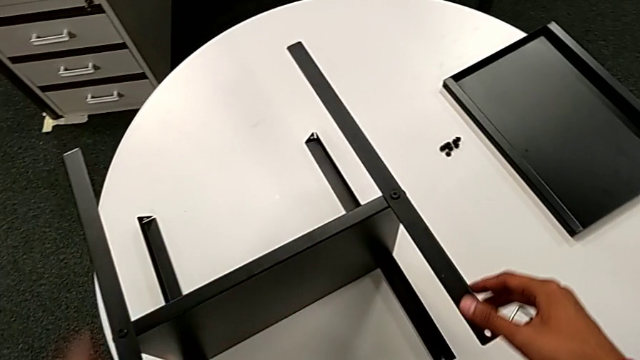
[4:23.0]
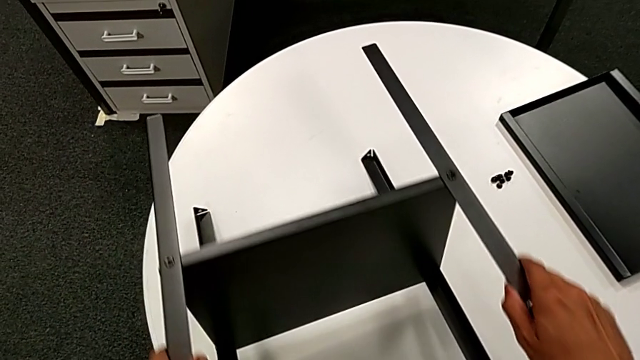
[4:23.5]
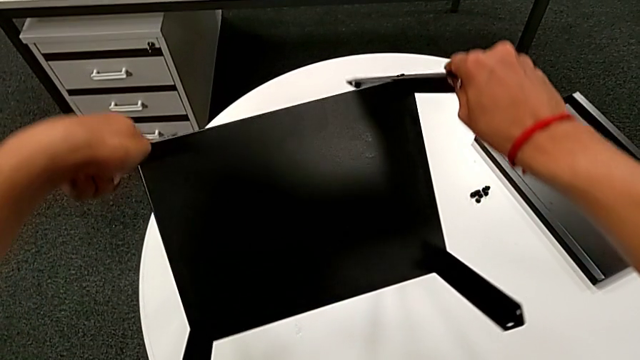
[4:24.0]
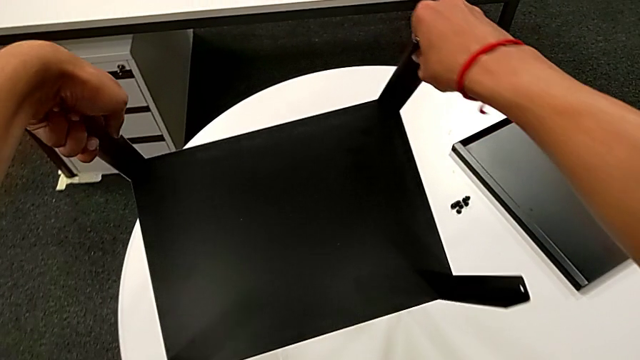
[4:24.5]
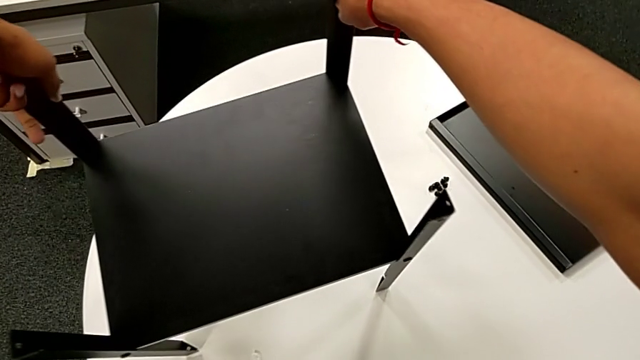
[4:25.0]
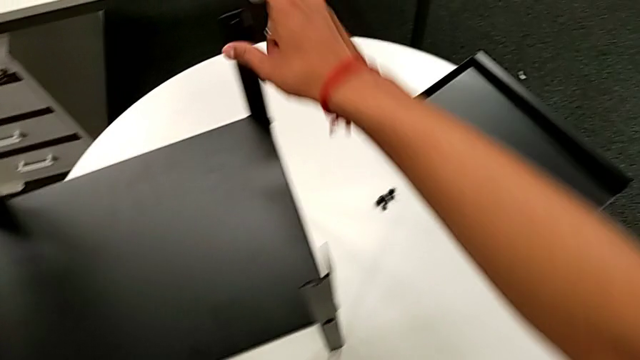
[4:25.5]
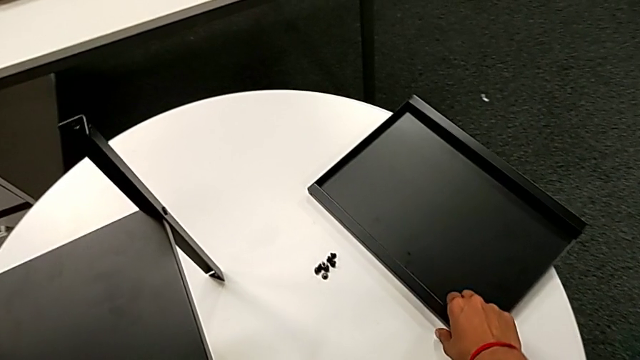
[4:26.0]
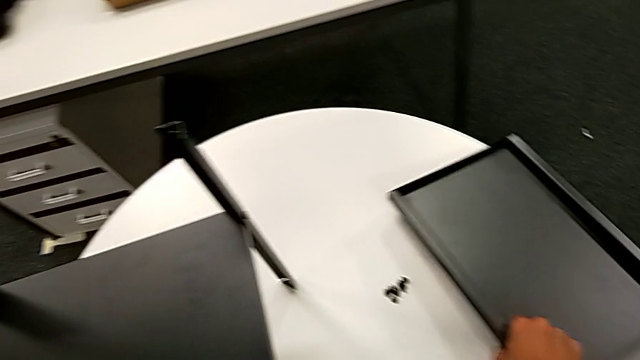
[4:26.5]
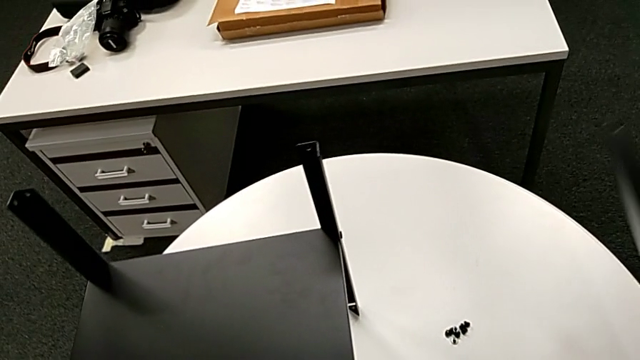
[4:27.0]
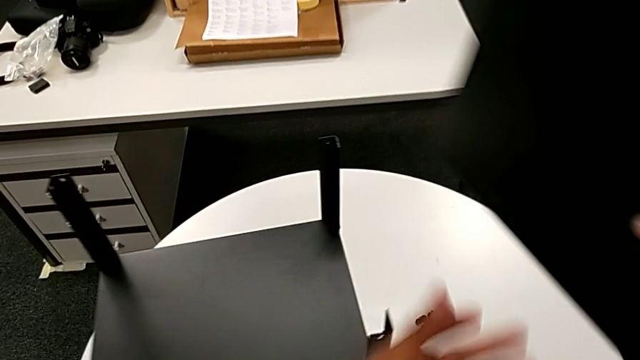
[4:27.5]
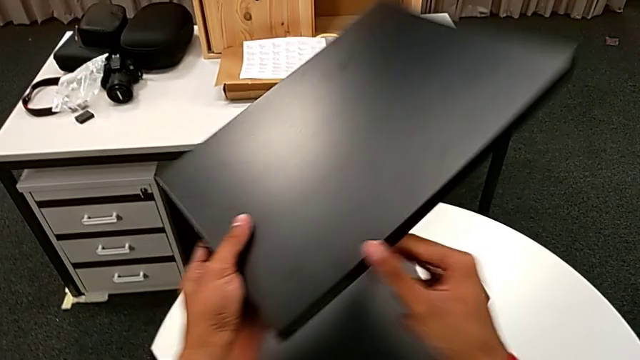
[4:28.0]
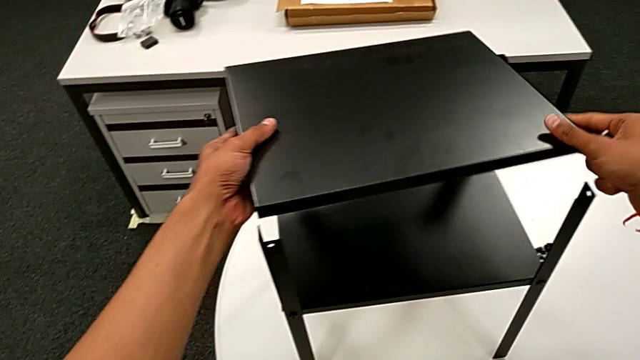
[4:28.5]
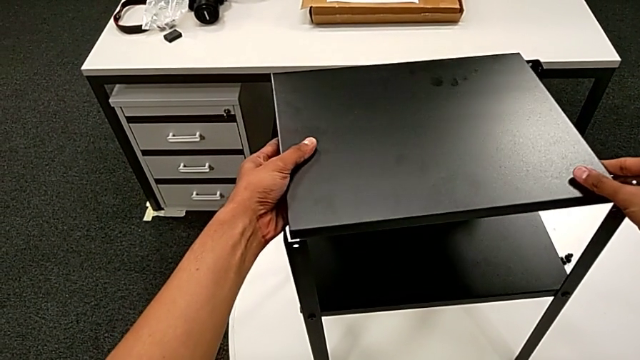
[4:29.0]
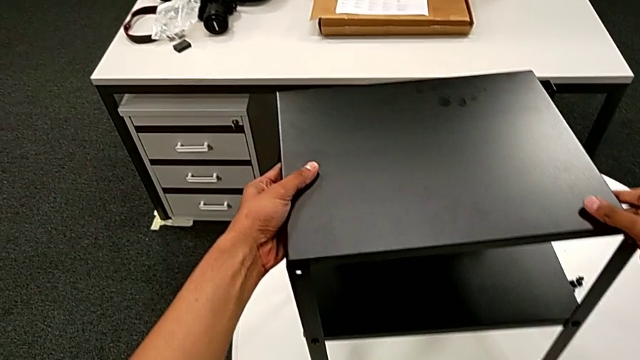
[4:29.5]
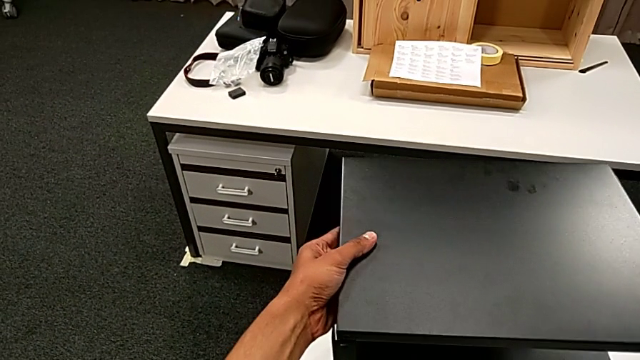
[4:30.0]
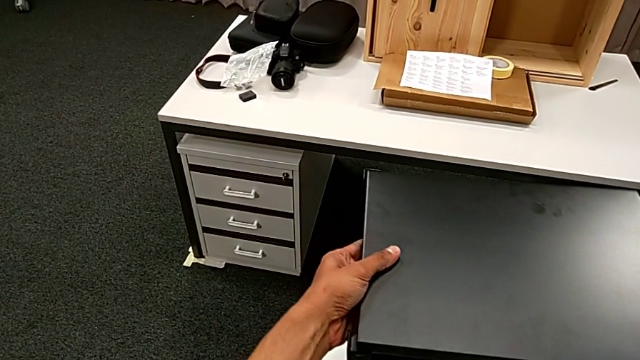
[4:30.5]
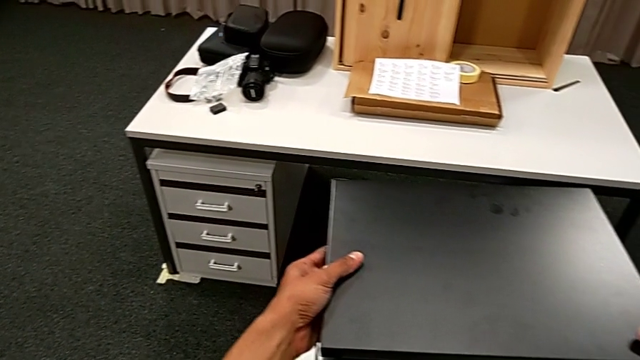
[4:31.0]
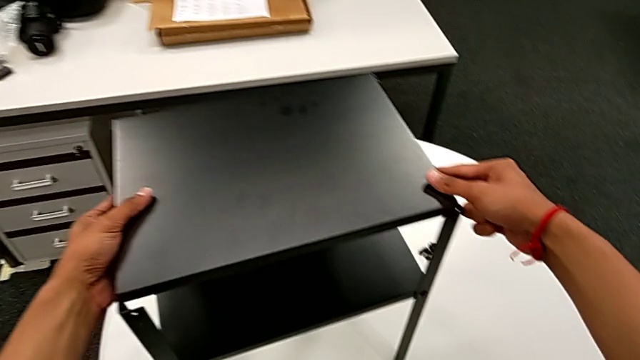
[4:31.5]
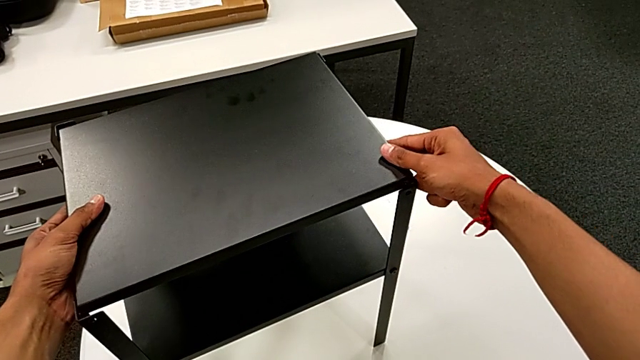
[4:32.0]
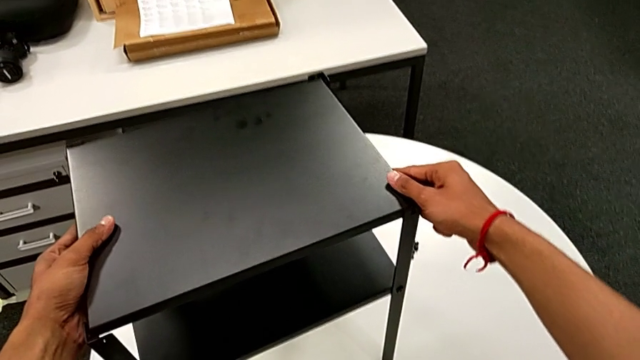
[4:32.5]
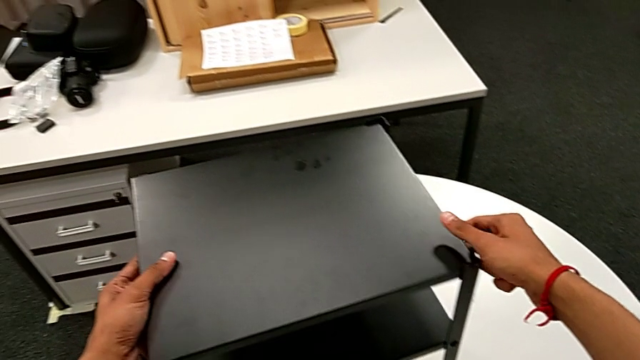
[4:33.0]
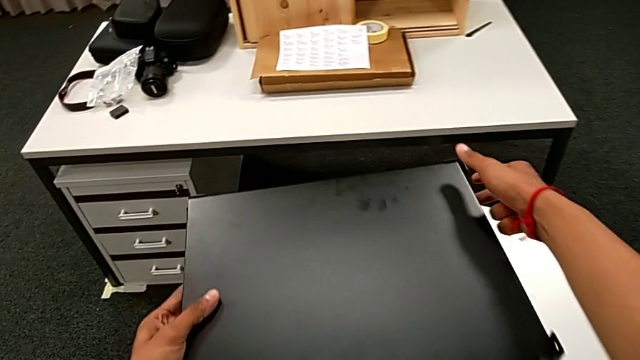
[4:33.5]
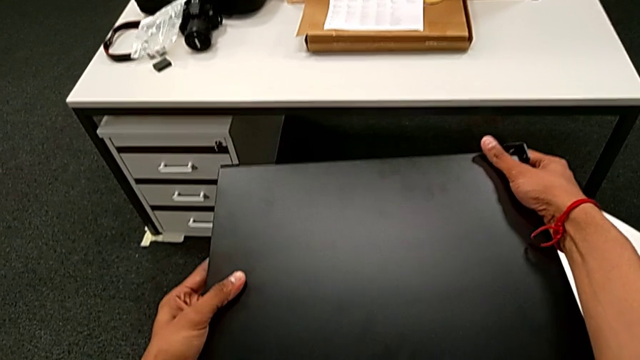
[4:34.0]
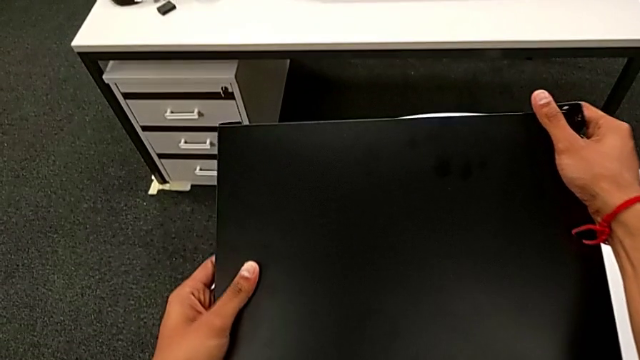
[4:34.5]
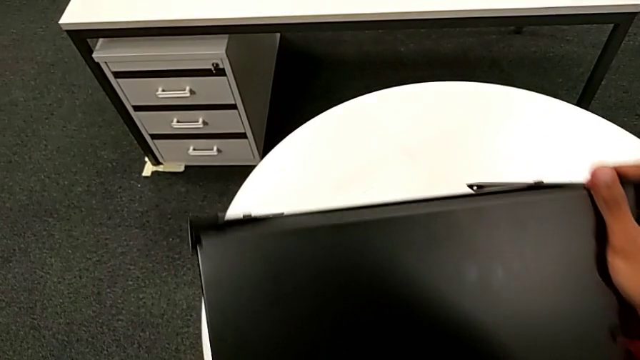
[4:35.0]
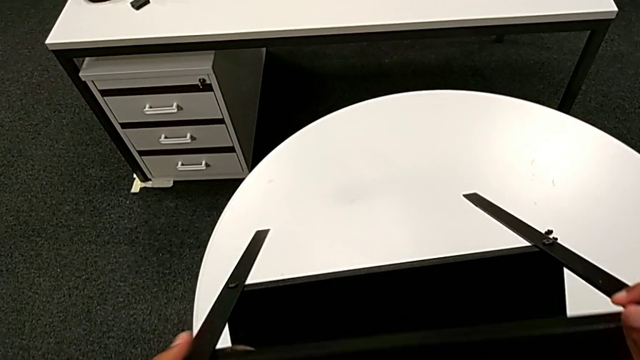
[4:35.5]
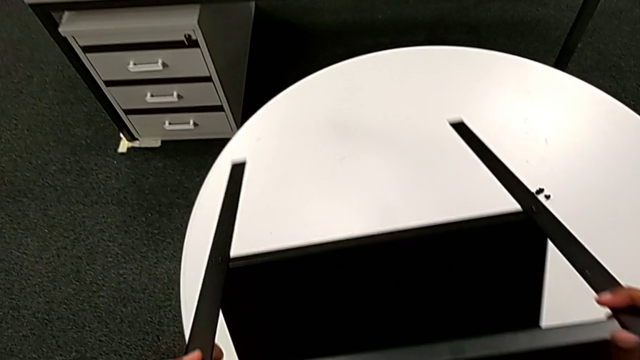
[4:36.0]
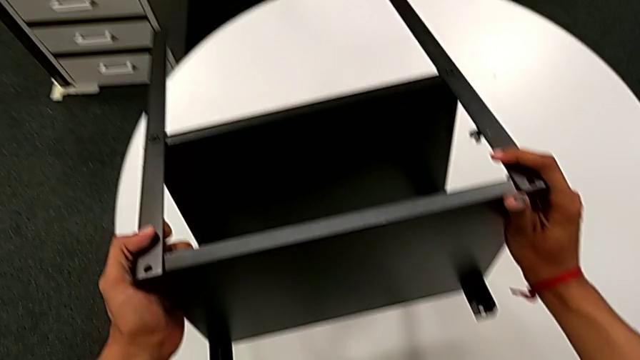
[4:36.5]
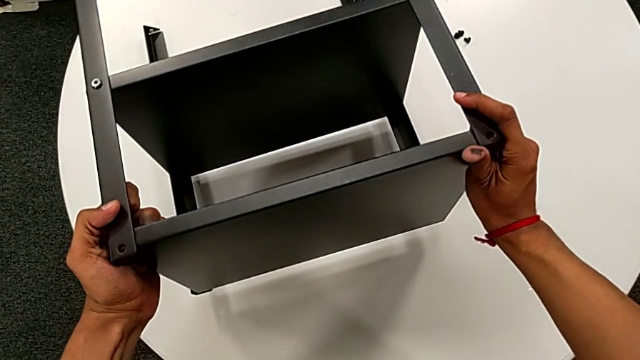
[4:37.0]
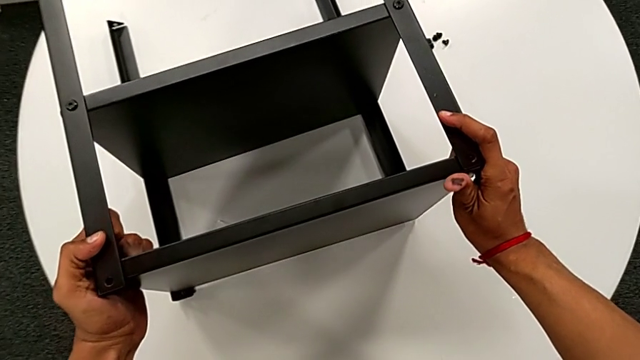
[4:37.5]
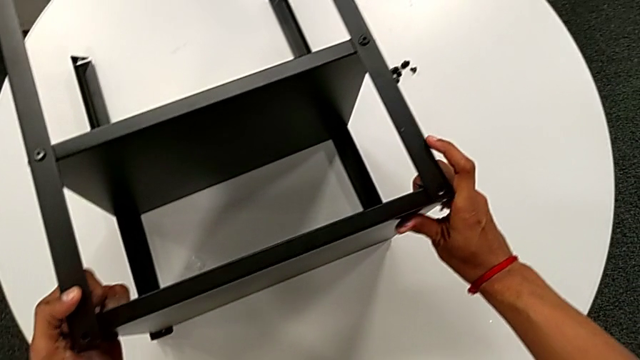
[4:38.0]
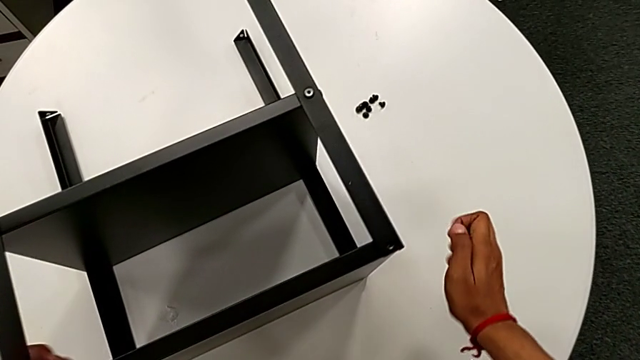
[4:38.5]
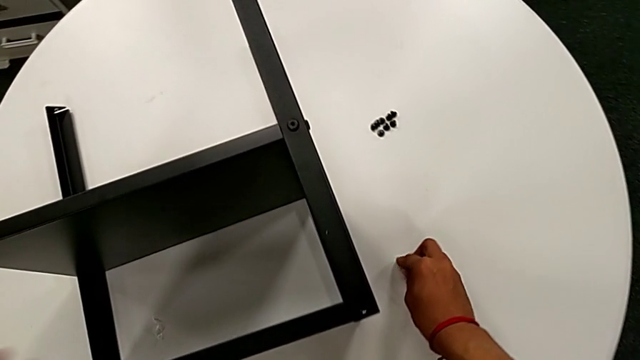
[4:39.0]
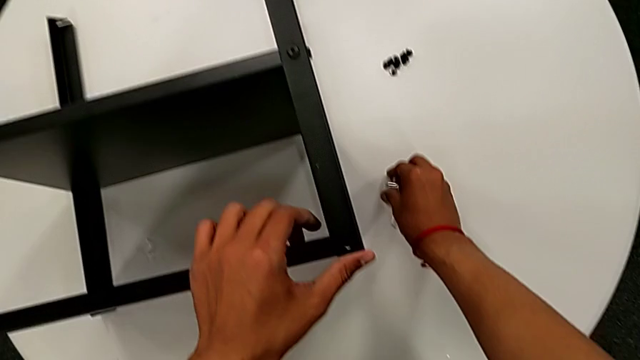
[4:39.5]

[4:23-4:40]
The camera wearer aligns the top of the table and its legs. They rotate the nightstand, approach the top tray, grab it, rotate it, align it, grab the nightstand, rotate it, place the Allen wrench with the right hand and hold the nightstand with the left hand.

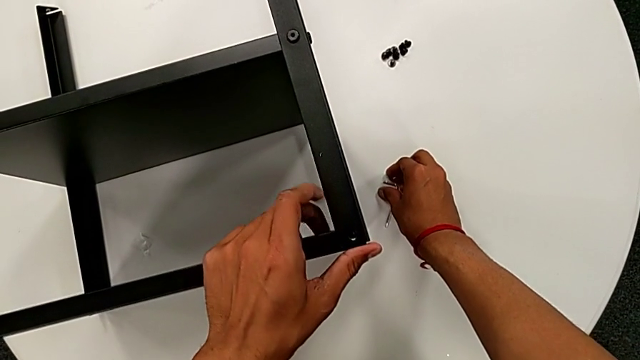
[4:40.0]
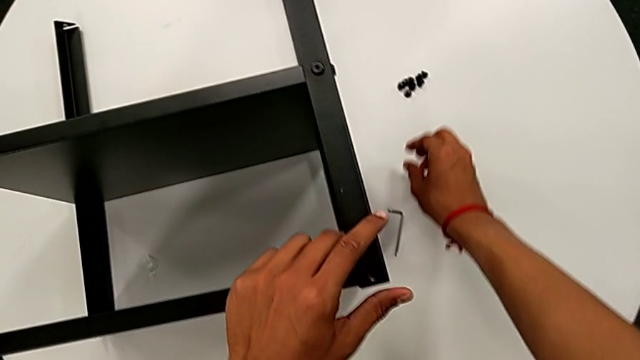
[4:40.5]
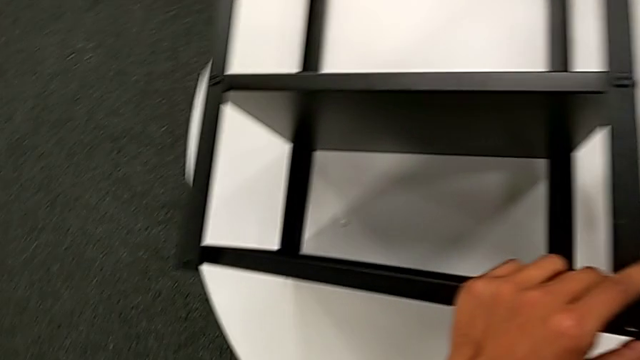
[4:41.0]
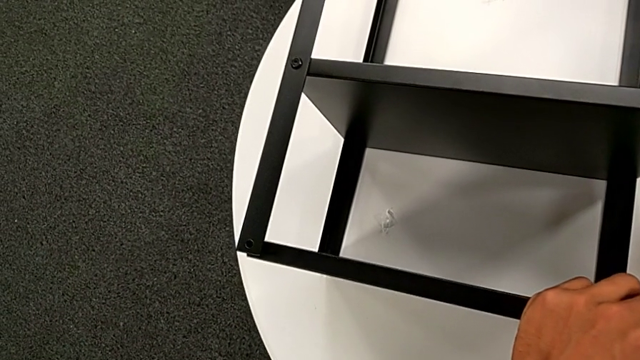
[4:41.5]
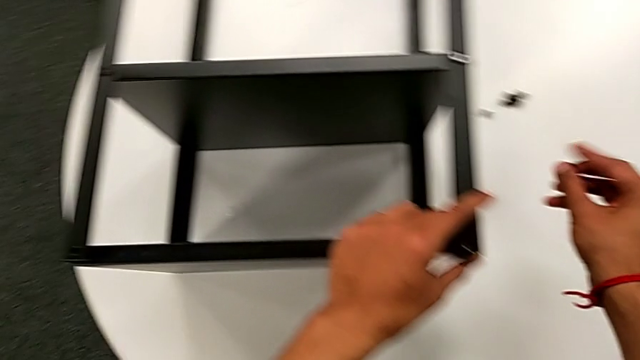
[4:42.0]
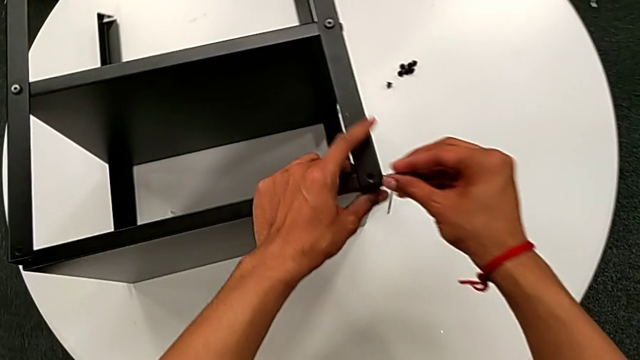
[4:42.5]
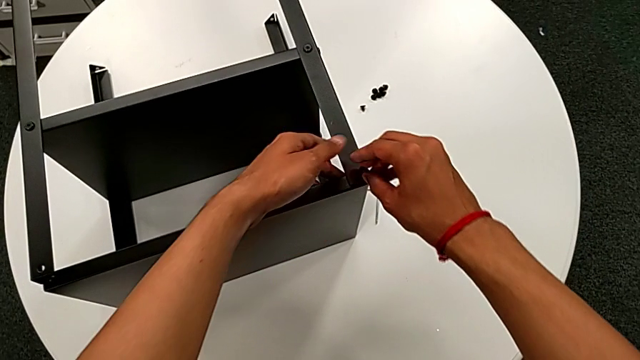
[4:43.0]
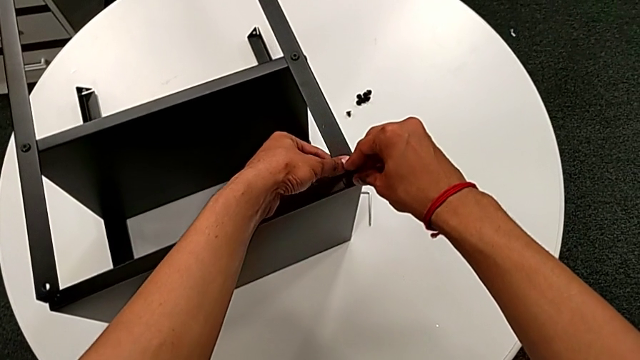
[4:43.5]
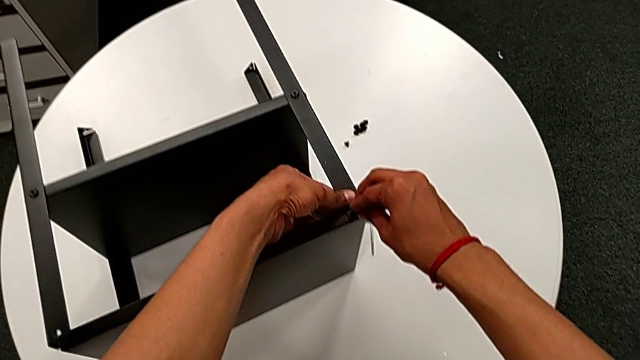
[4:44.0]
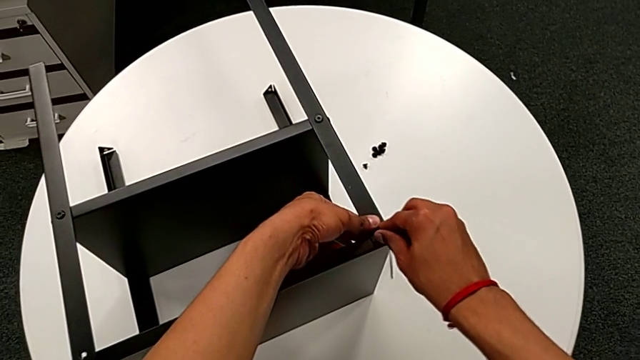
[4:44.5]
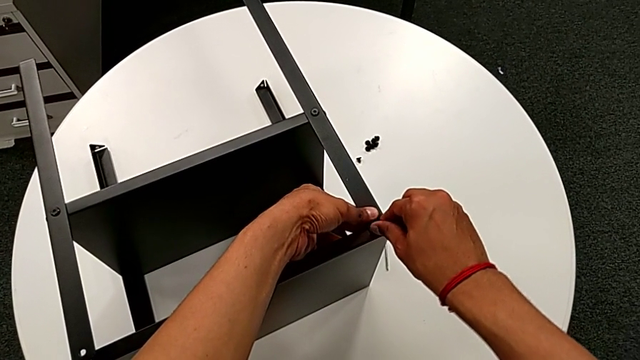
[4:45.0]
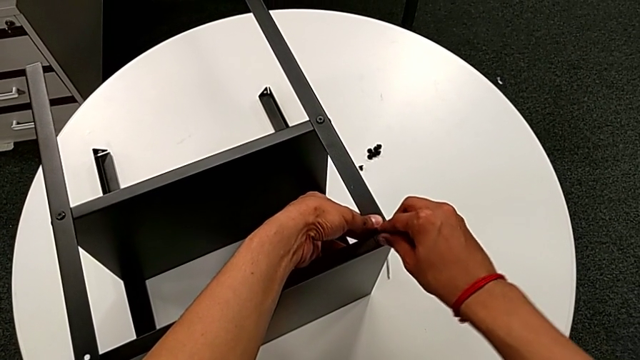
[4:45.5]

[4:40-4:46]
The camera wearer is screwing the upper hex socket heads onto the first leg. They grab the hex socket head, approach the top tray, insert the hex socket head and begin to wrongly screw it.
